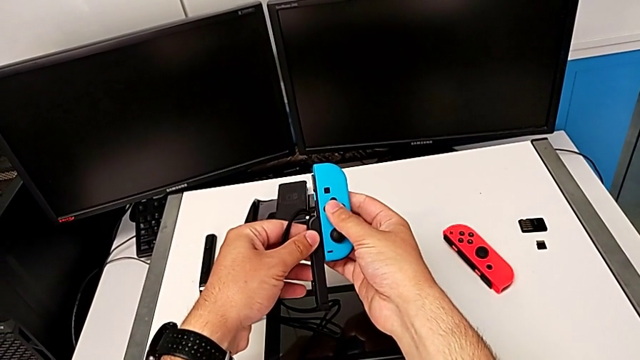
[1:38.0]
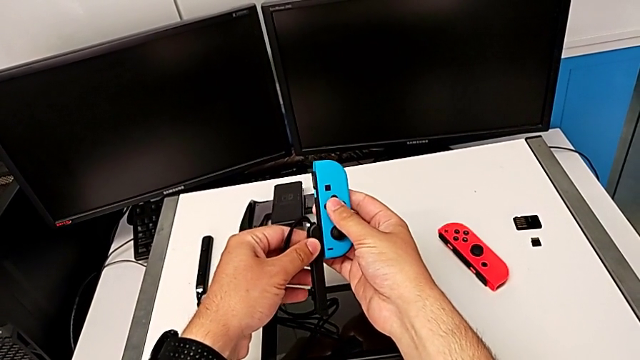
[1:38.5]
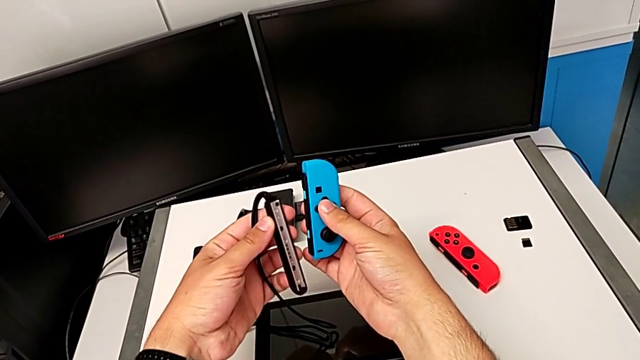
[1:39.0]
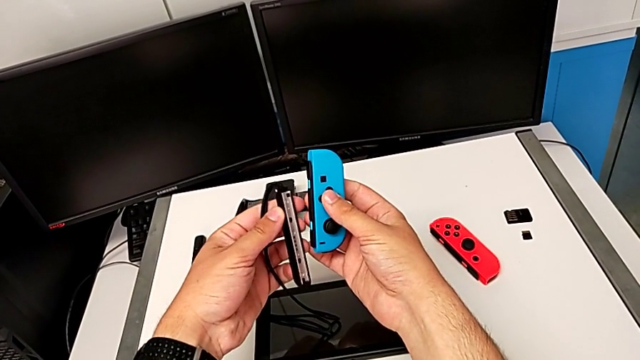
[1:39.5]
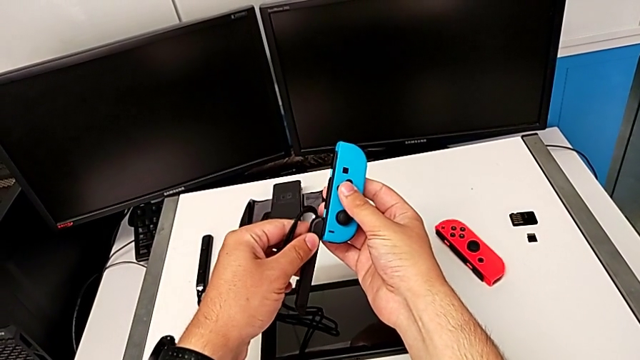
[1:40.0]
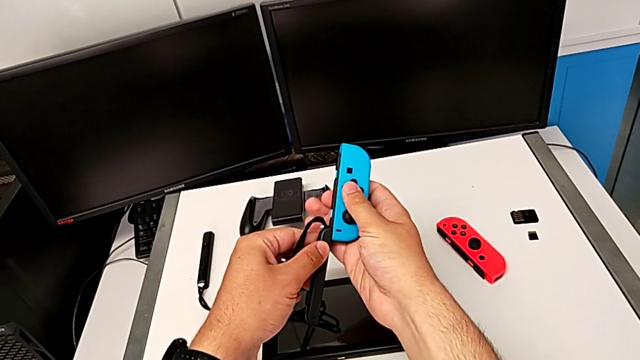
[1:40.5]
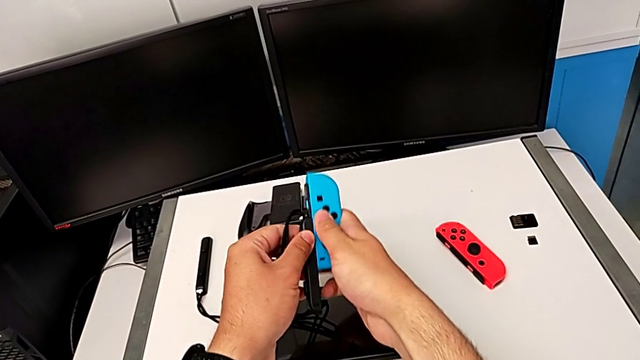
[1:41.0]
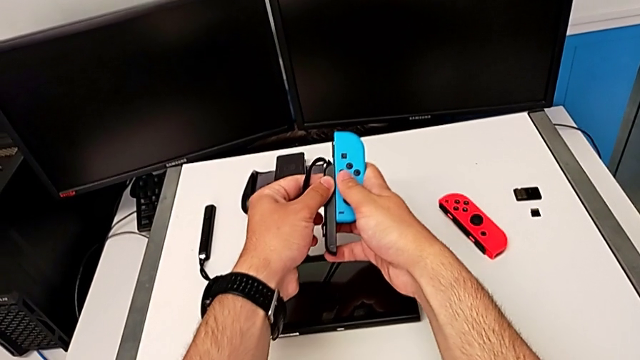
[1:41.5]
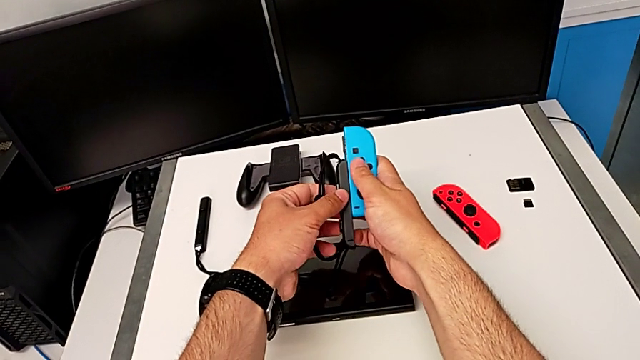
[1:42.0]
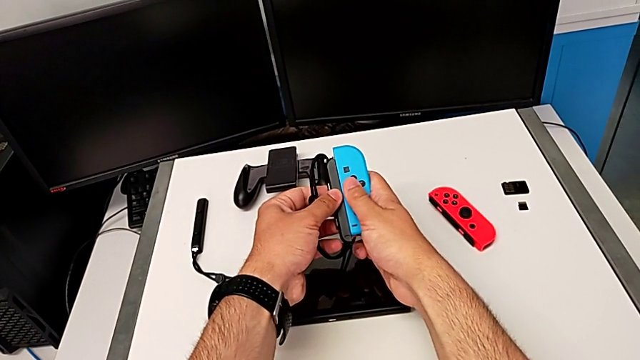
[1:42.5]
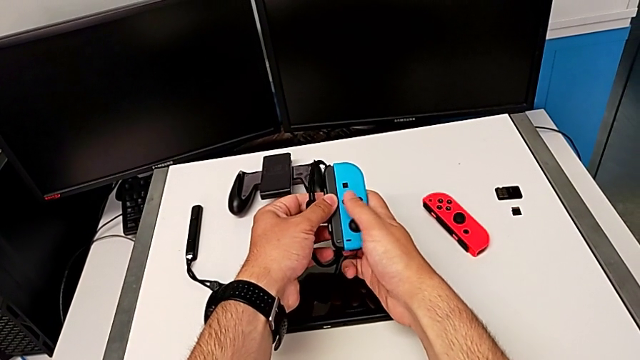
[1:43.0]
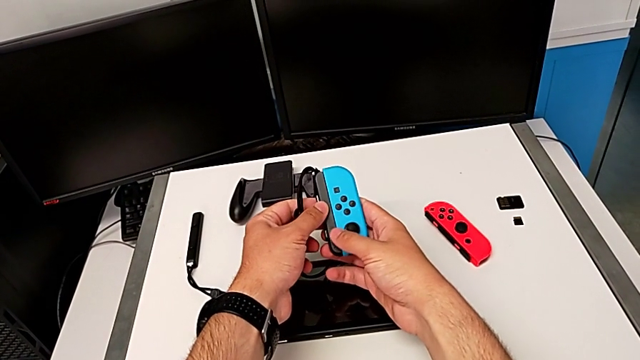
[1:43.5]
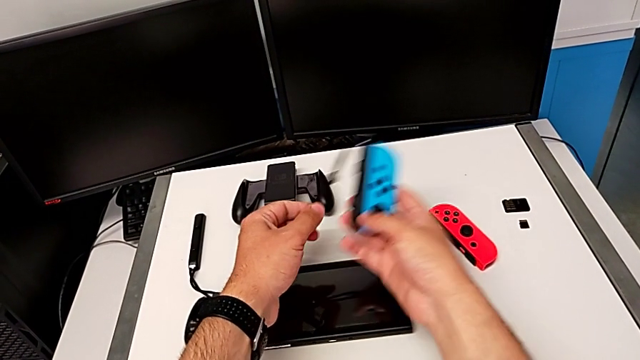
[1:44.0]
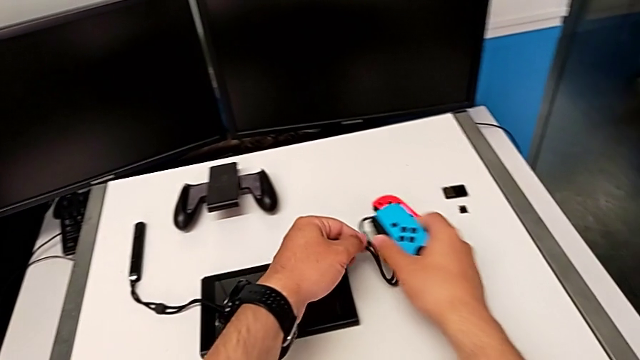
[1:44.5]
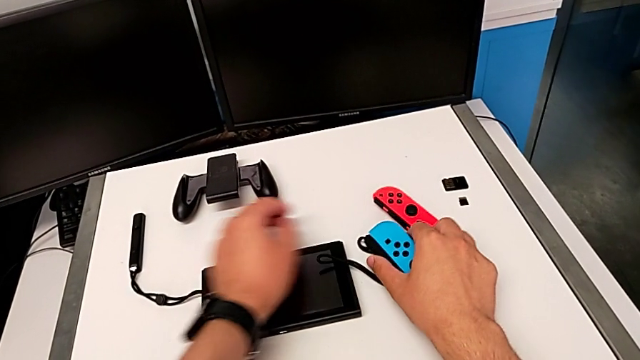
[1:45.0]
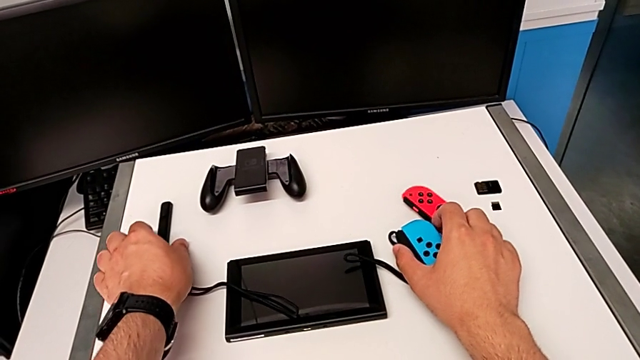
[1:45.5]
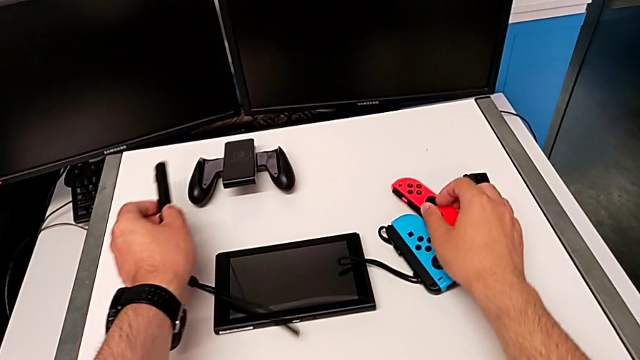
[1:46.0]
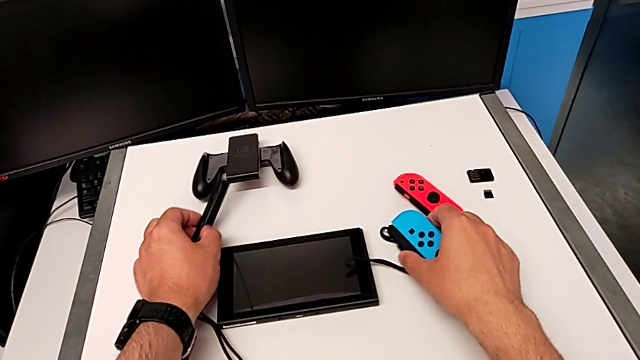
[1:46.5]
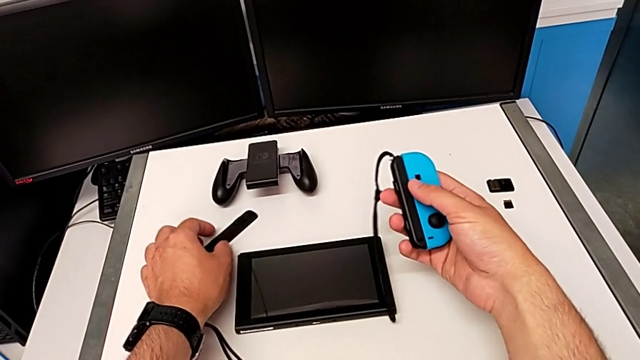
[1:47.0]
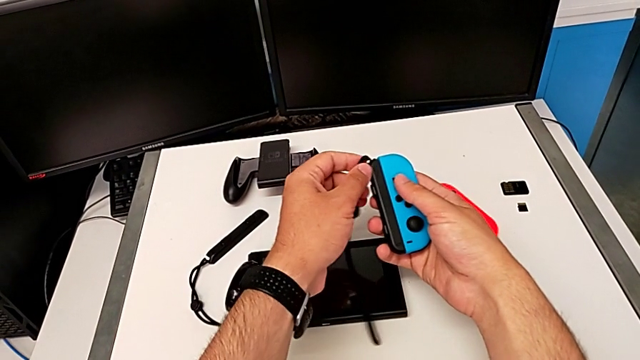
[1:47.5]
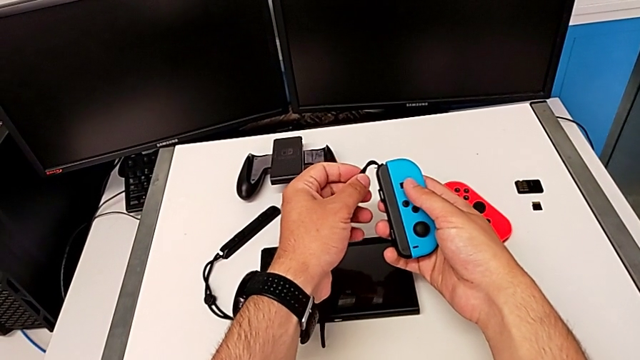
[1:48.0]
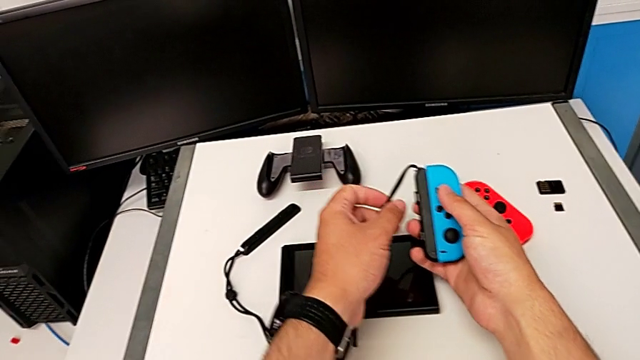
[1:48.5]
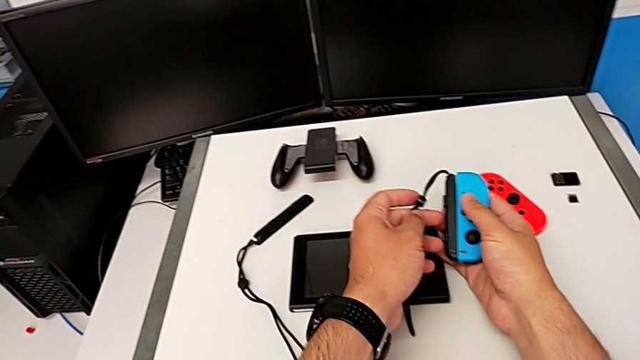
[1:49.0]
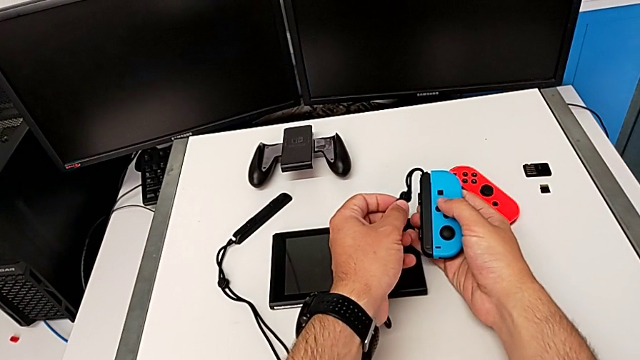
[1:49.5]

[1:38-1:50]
The camera wearer is detaching the Joy-Con controller from the Nintendo Switch. They inspect the blue Joy-Con strap, slide the Joy-Con strap, place the Nintendo Switch, grab the Joy-Con strap and place it.

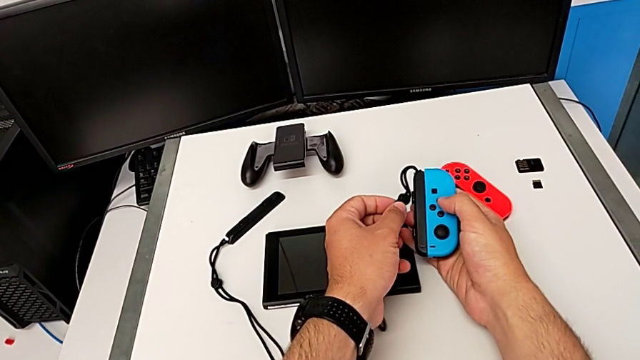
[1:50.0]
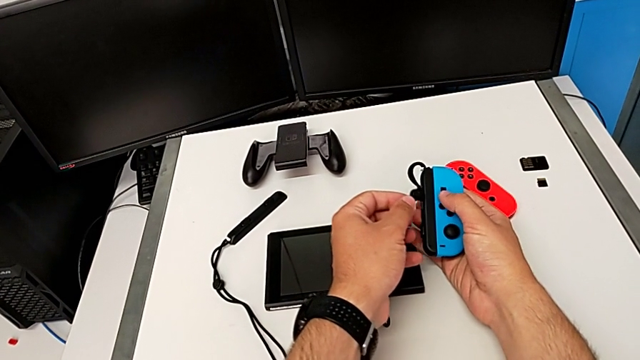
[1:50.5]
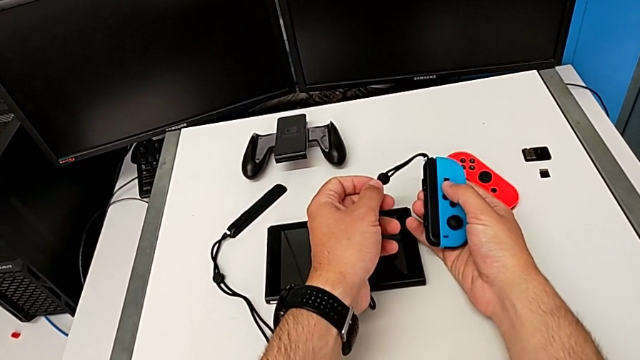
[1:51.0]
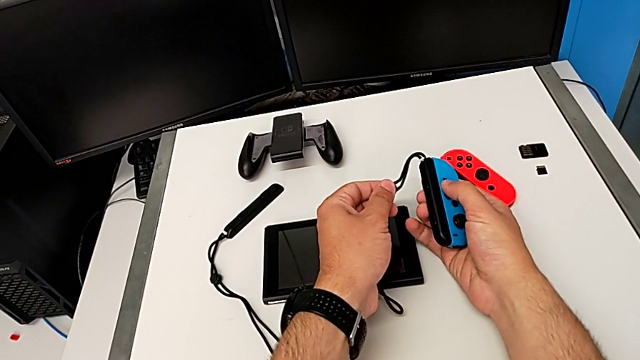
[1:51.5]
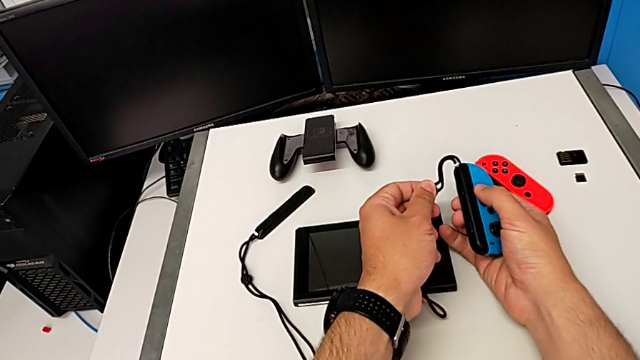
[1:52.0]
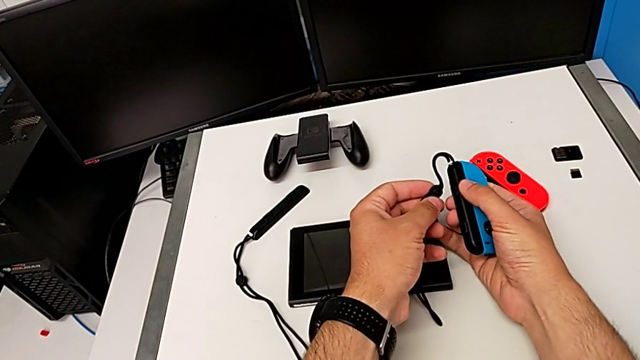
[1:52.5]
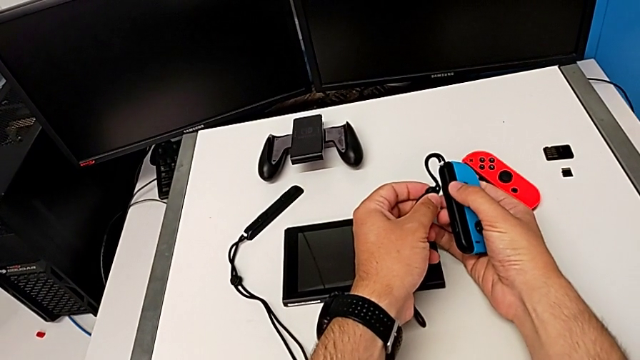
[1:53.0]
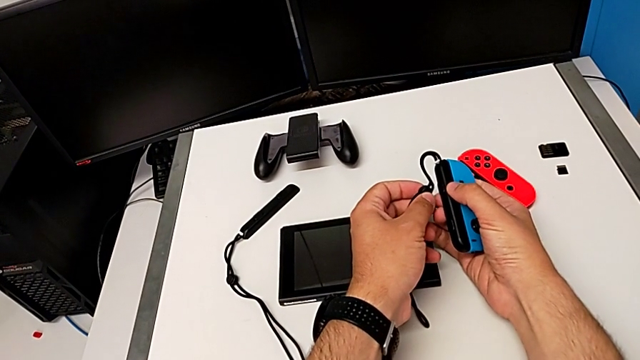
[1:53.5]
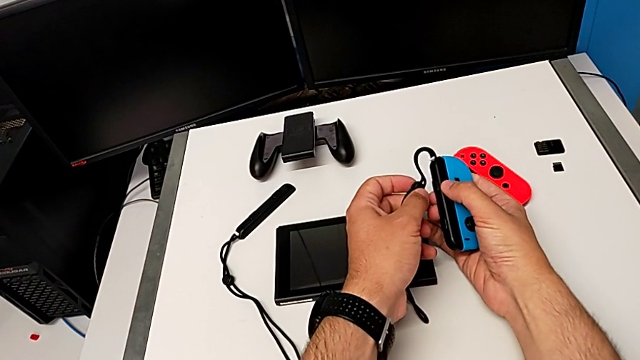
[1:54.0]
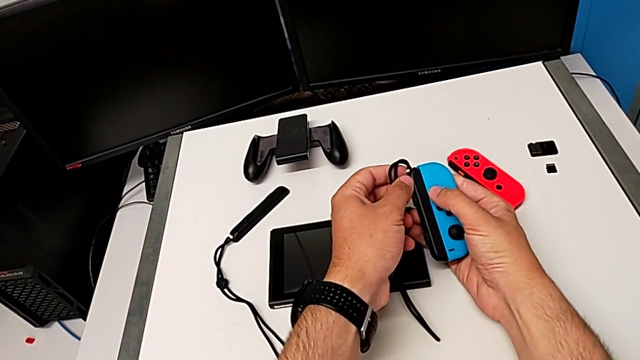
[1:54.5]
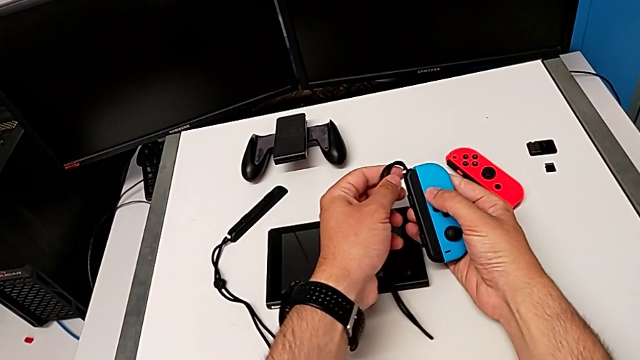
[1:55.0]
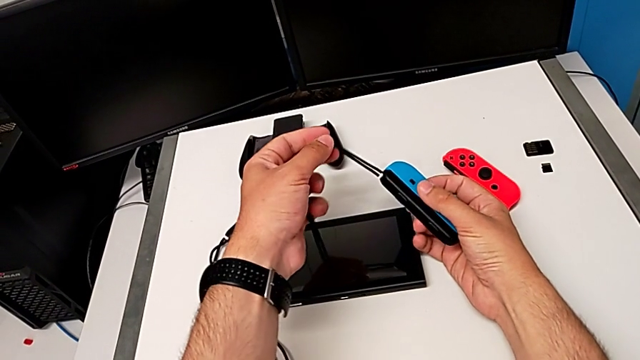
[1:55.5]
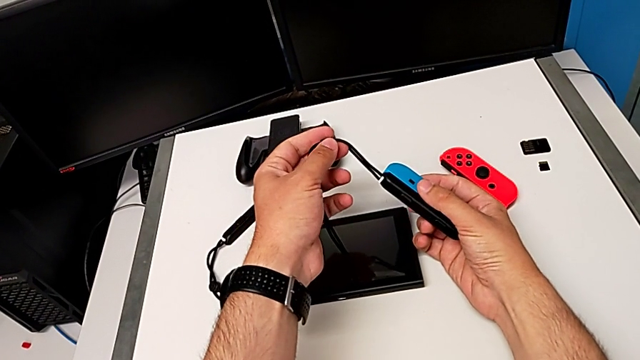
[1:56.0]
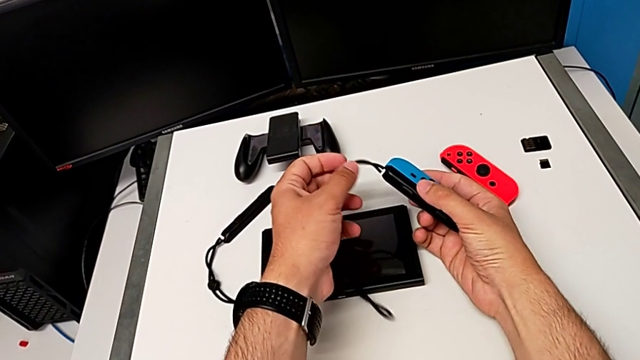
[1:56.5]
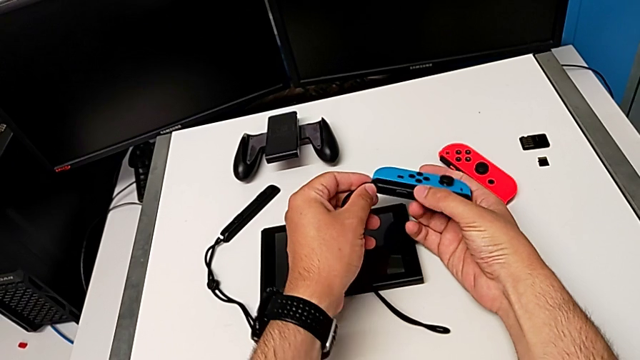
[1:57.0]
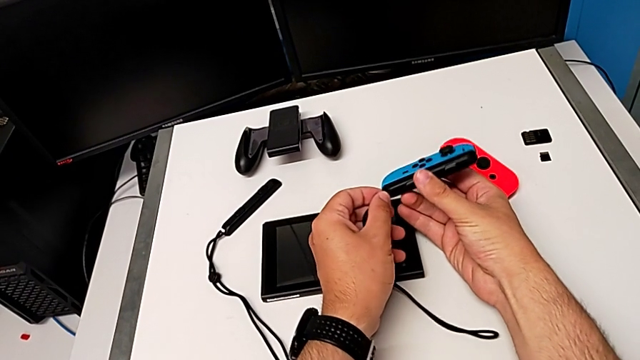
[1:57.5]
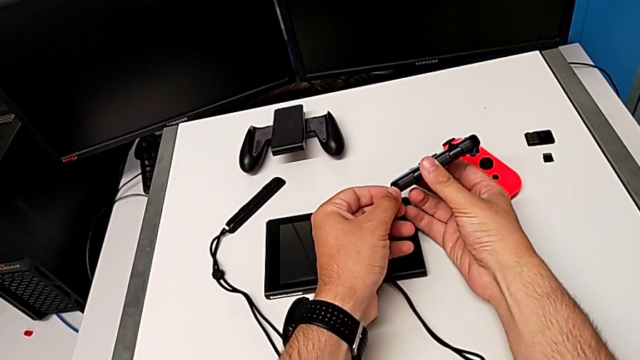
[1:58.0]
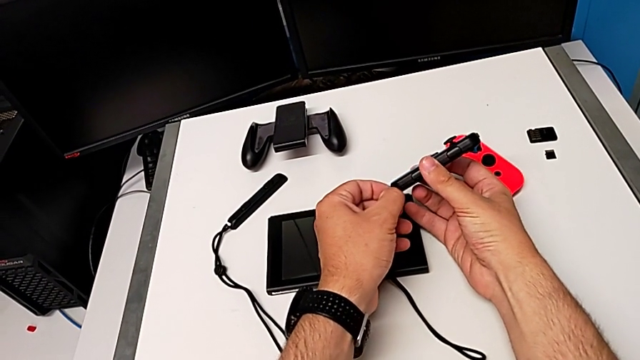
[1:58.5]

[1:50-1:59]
The camera wearer is detaching the Joy-Con controller from the Nintendo Switch. They rotate the blue Joy-Con controller.
